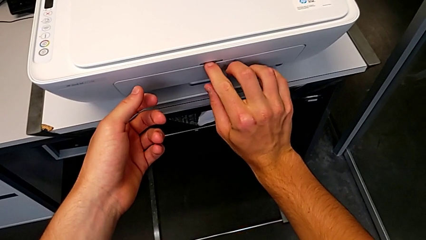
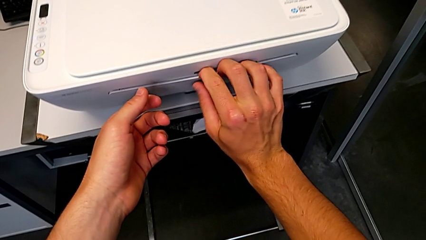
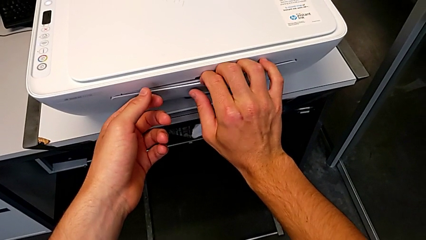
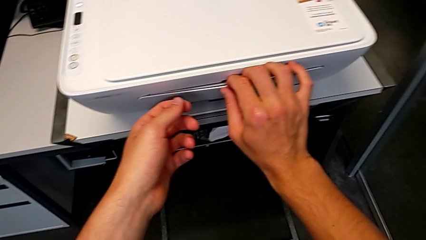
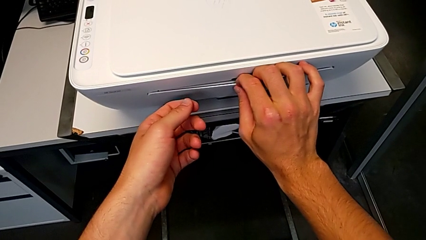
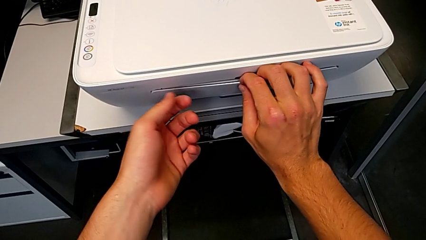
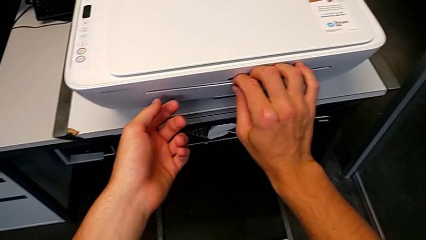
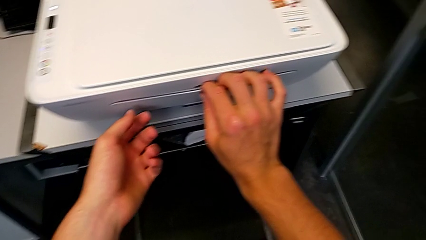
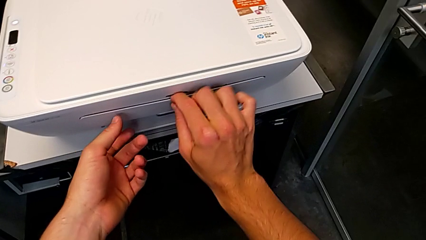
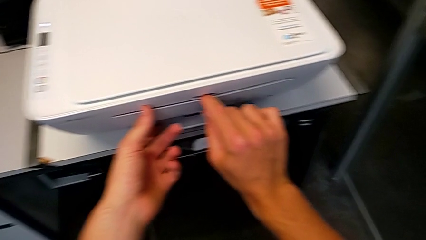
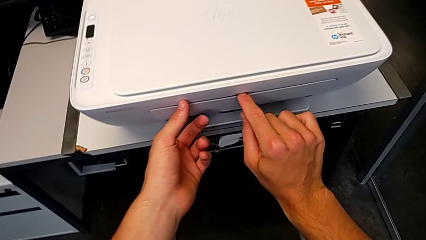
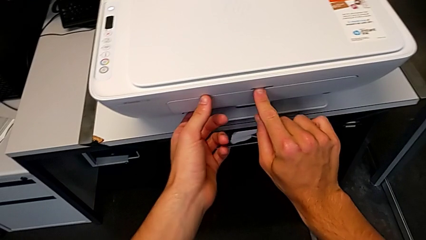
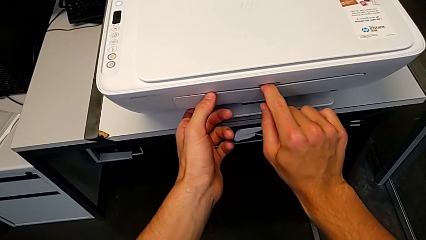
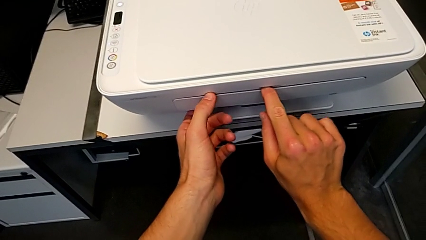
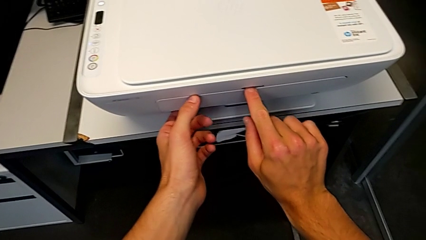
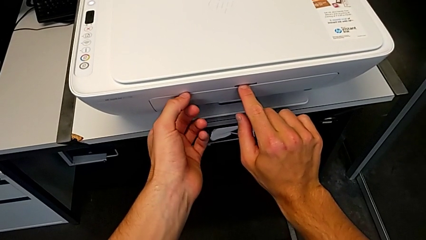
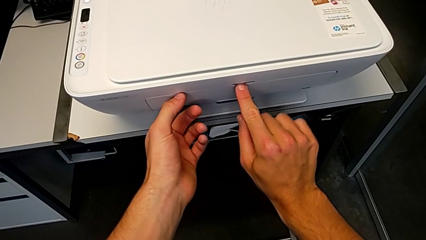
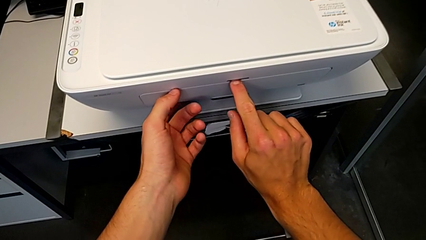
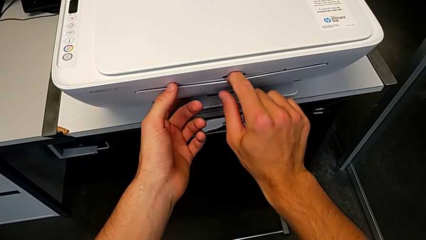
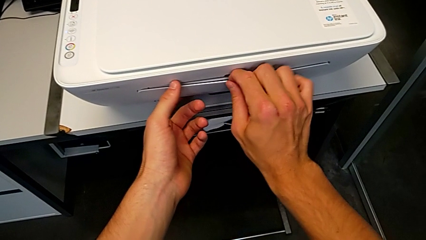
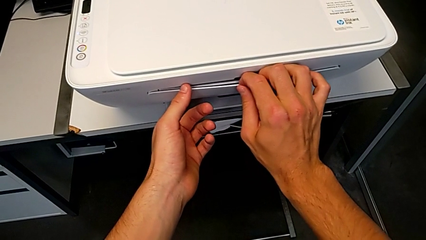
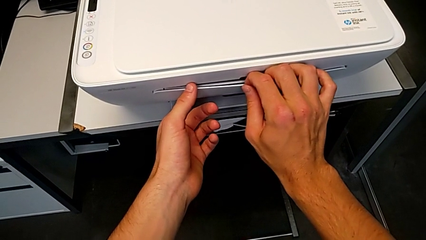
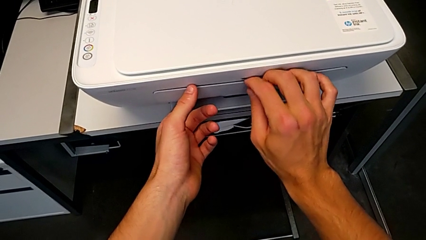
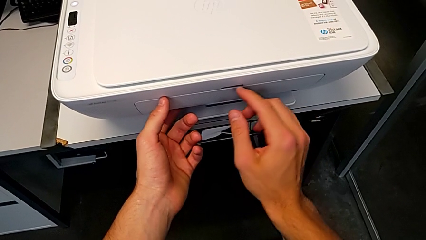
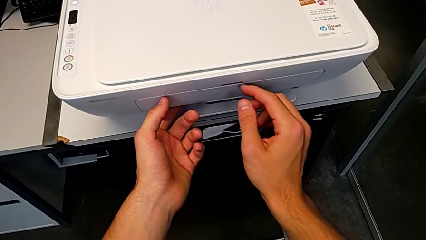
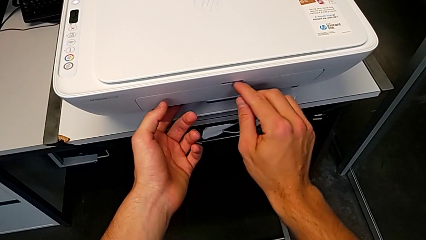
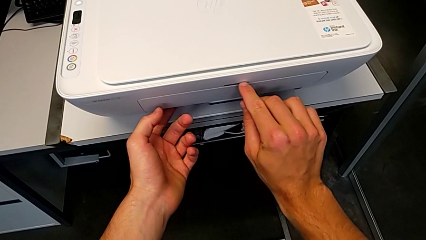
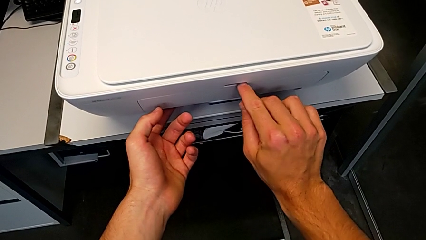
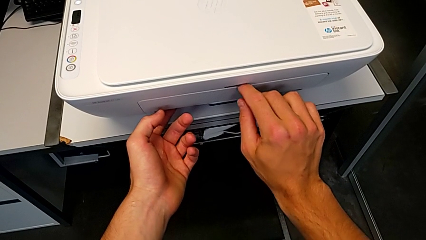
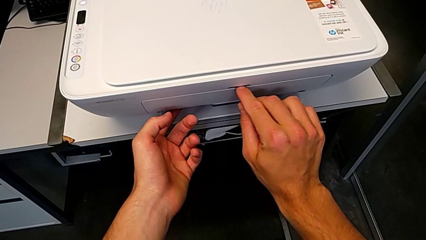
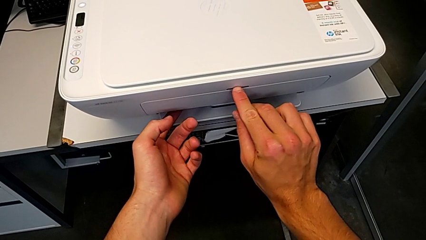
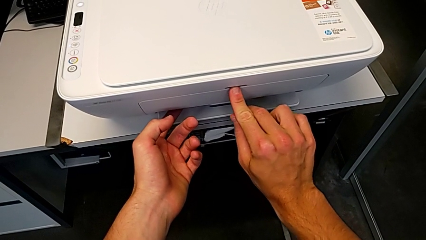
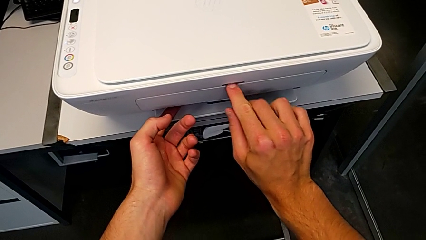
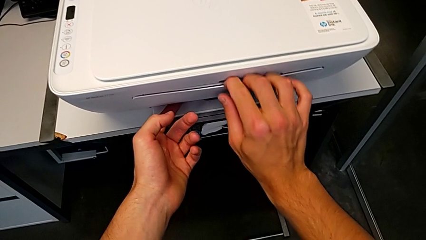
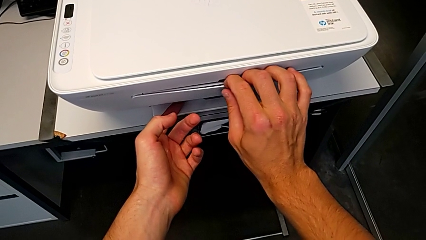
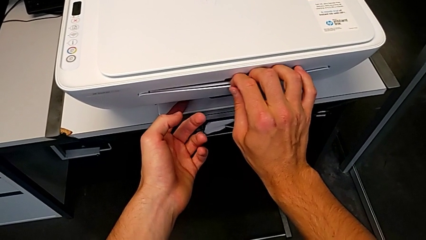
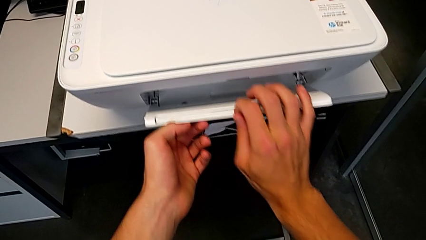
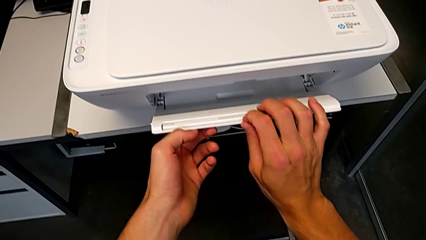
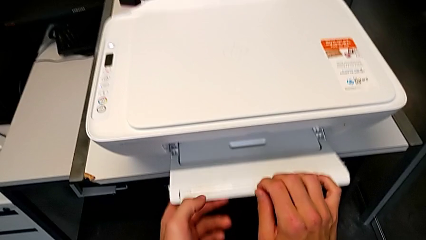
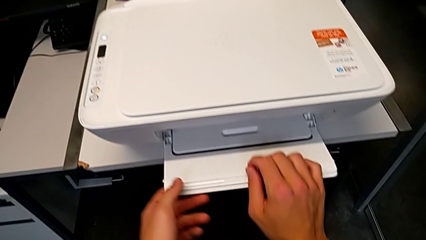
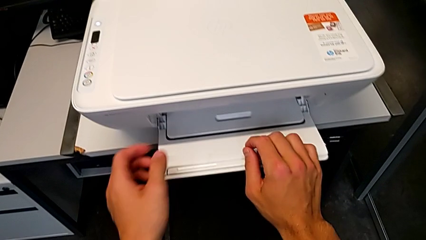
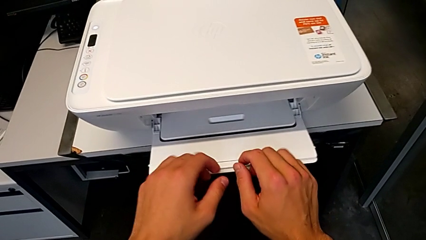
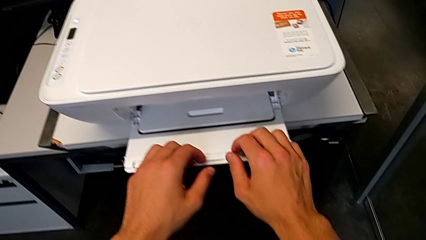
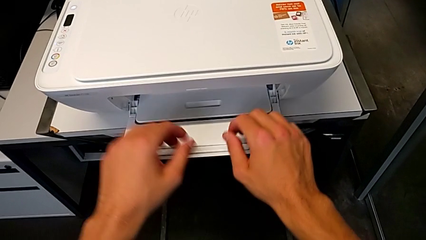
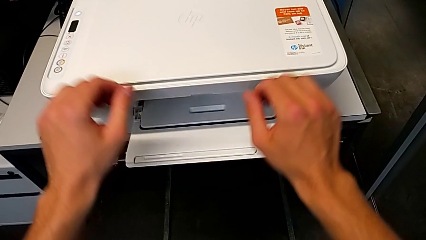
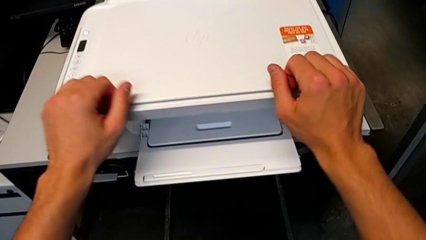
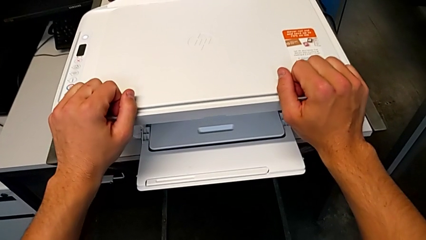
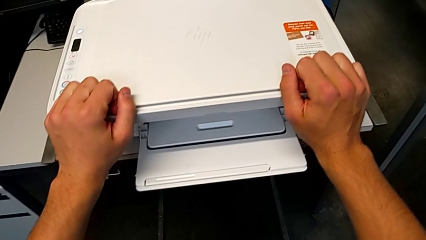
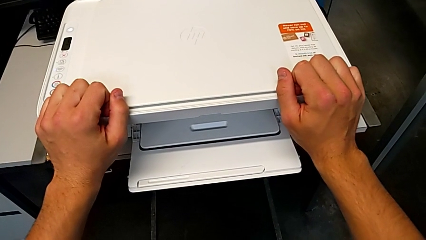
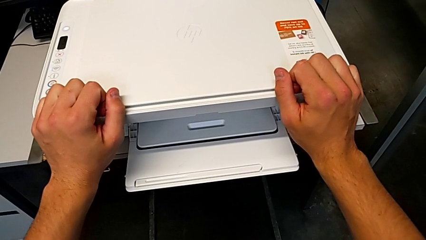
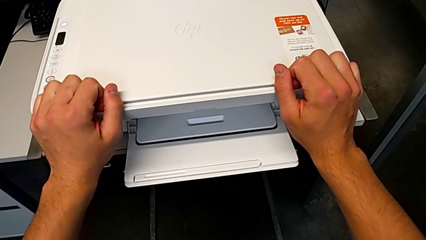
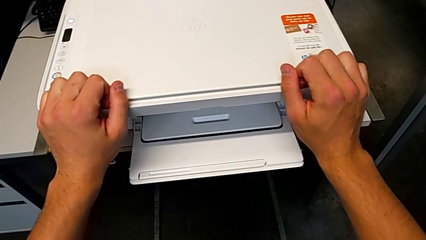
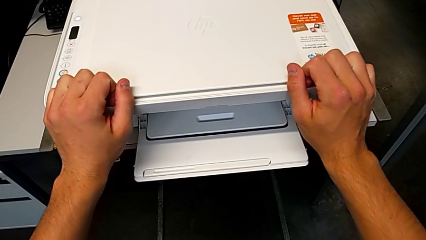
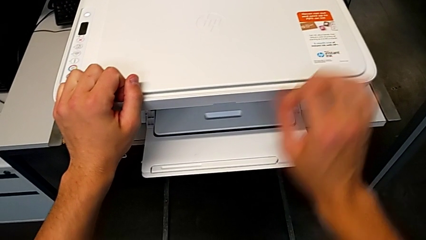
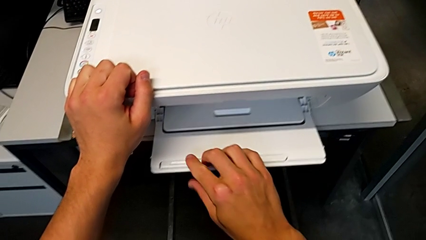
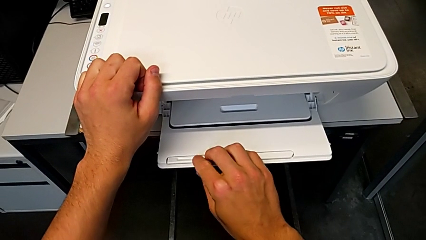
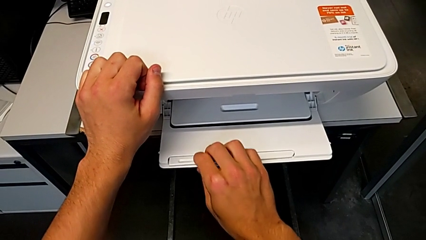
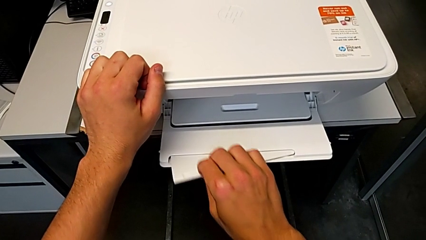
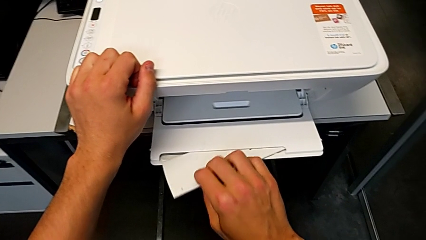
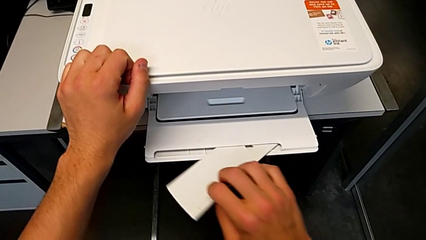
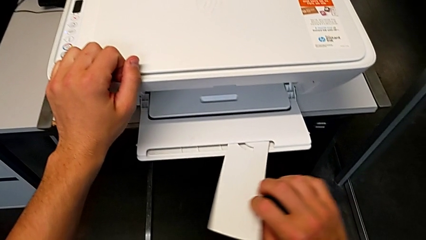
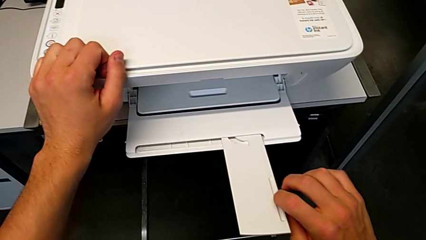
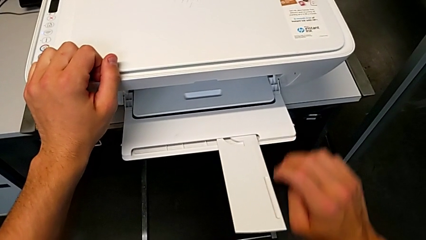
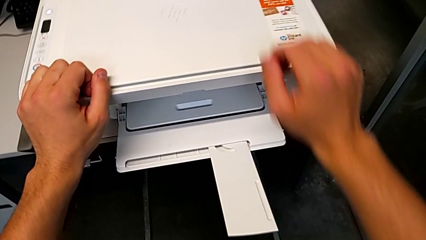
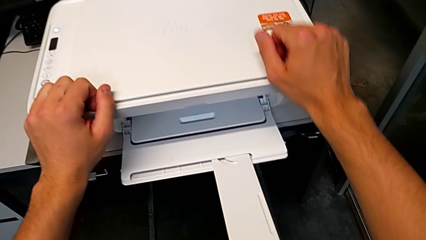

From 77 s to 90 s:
The camera wearer is opening the front tray. They keep grabbing the extending paper tray and pull the paper tray twice.

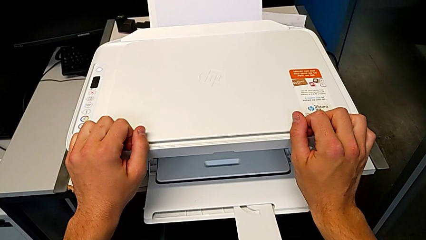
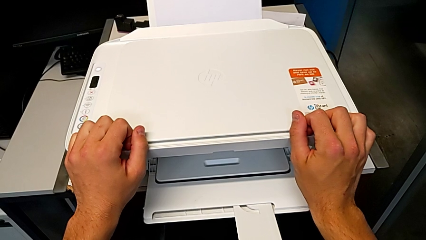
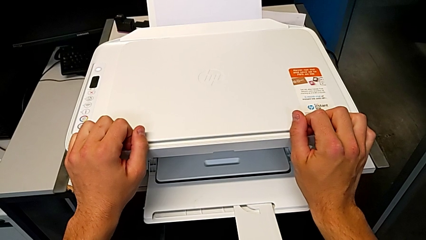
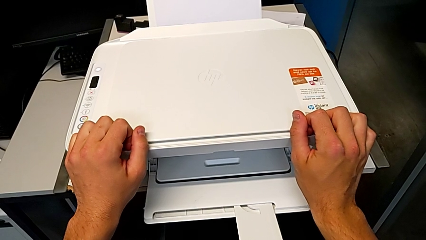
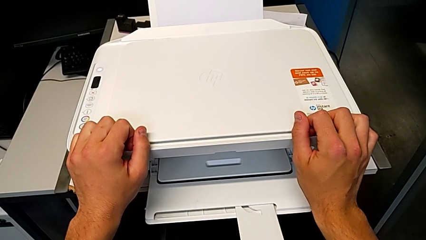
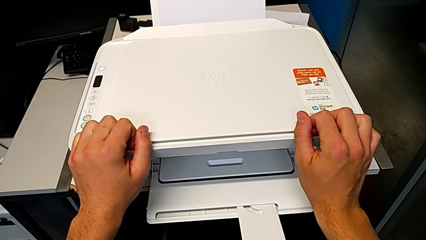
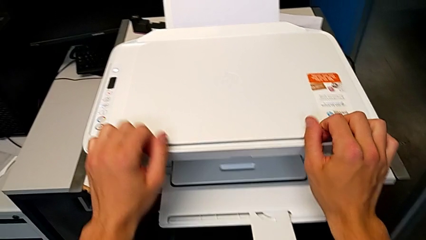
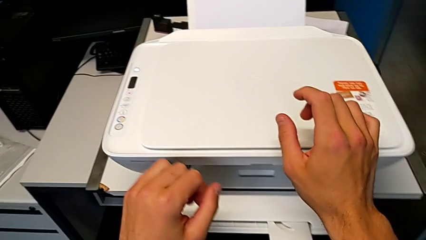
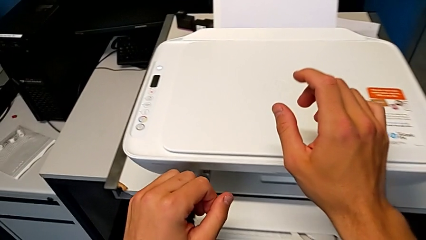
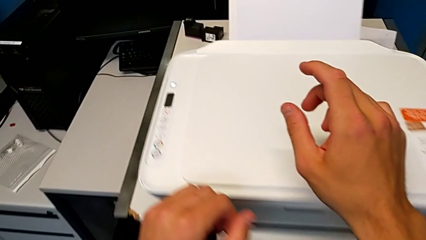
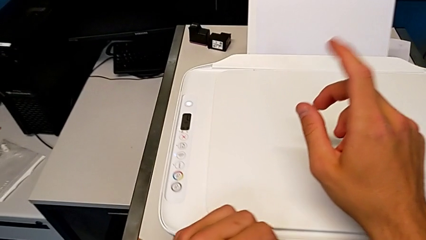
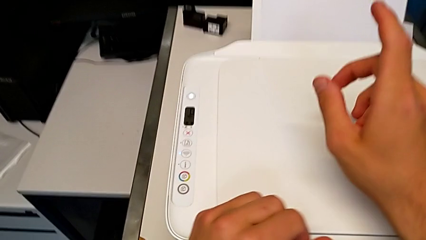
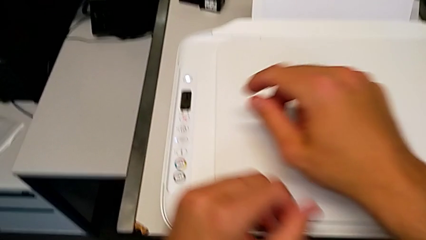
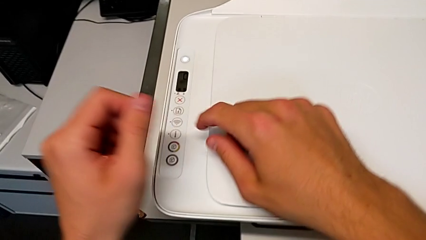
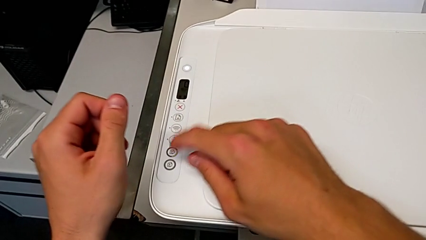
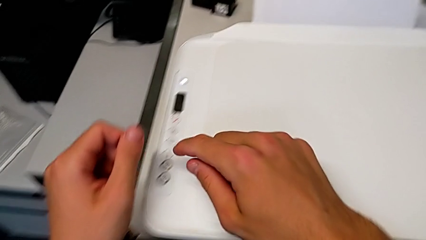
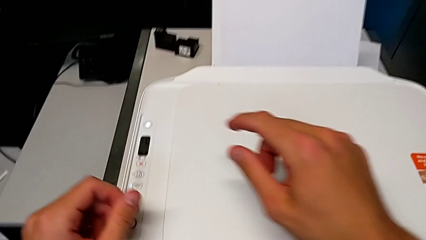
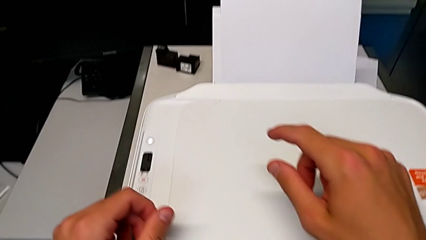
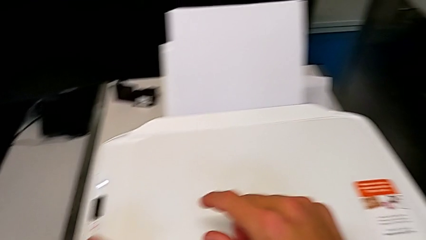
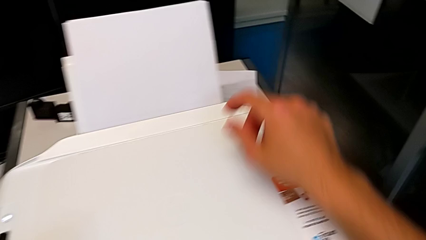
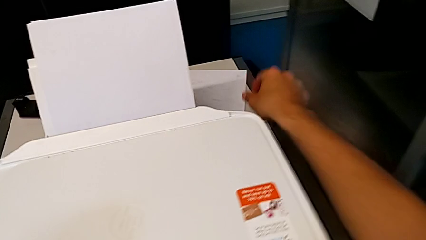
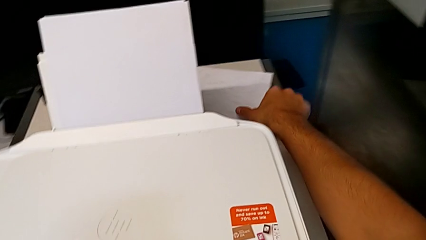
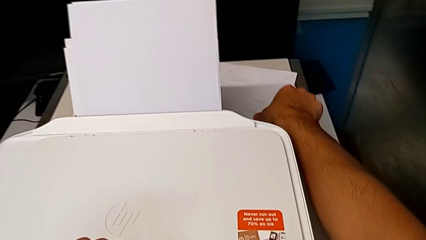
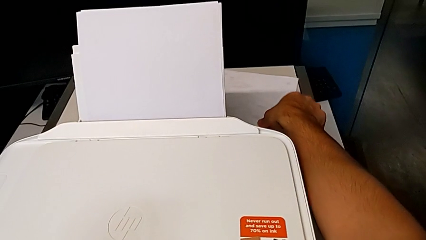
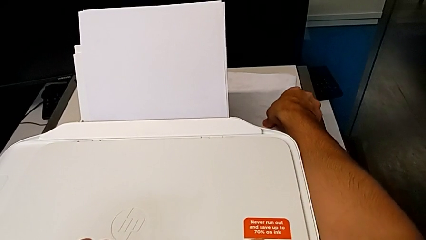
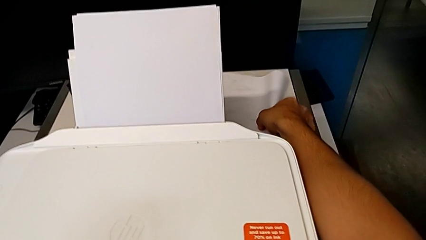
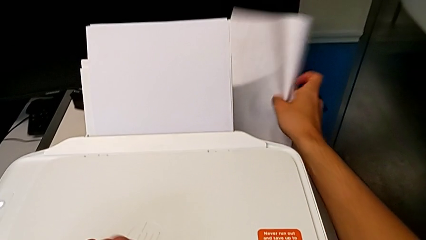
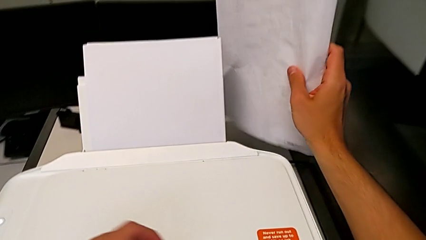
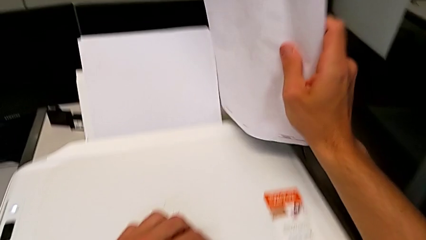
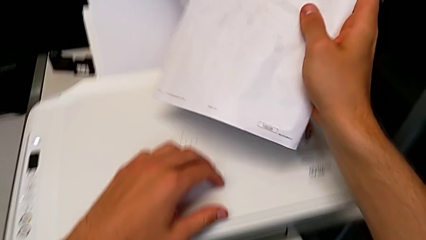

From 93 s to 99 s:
The camera wearer is copying. They grab the paper stack.
